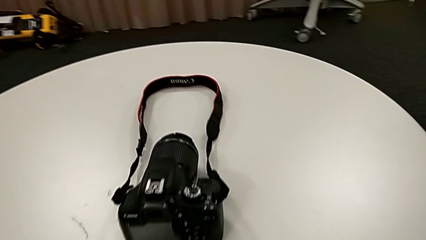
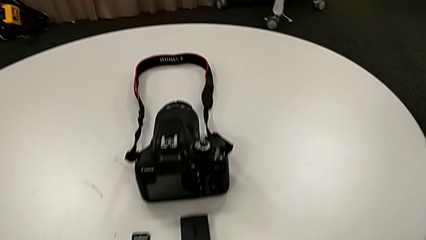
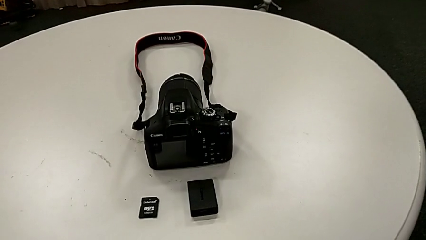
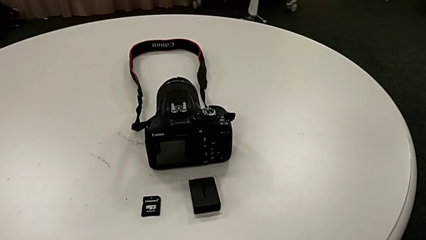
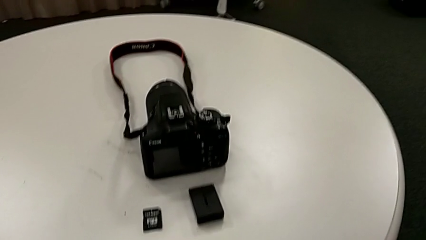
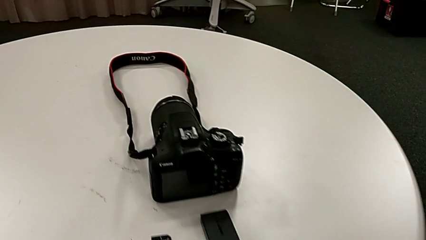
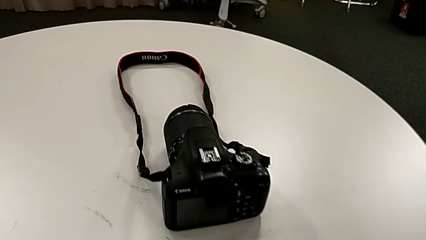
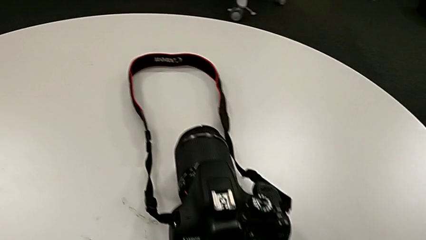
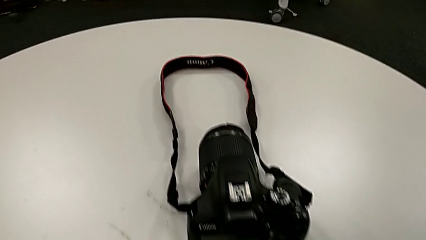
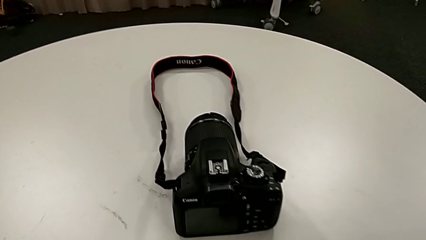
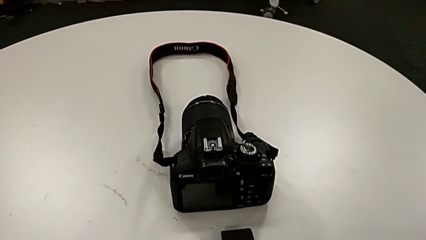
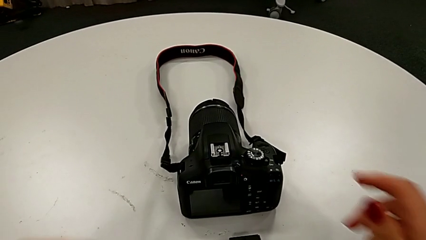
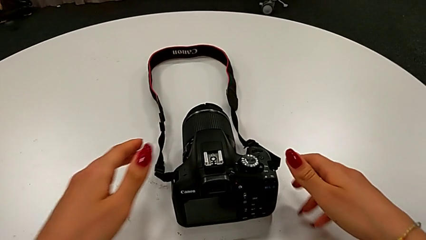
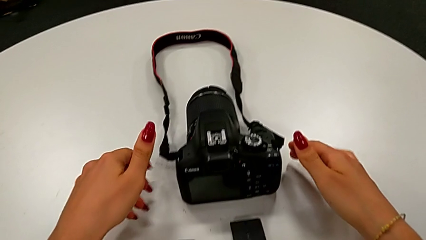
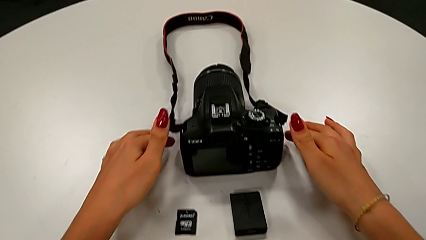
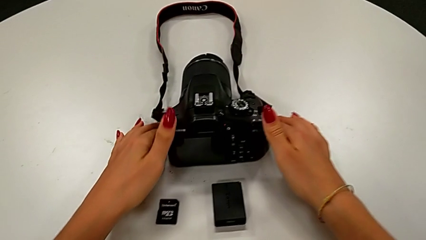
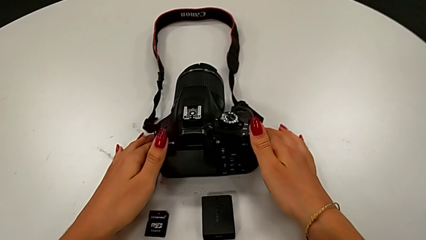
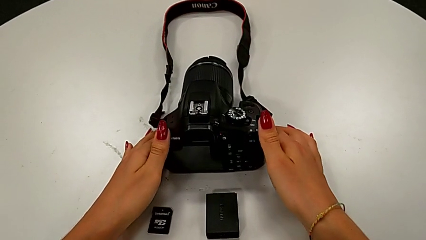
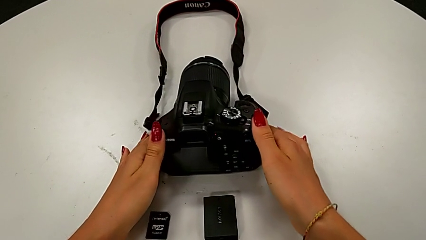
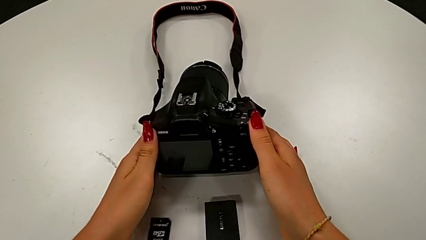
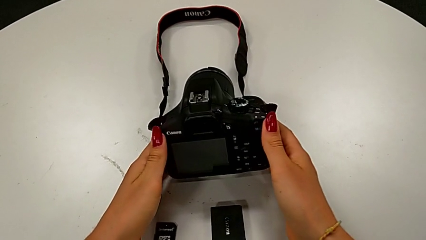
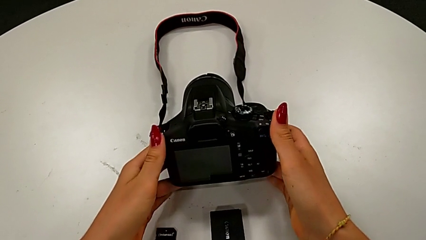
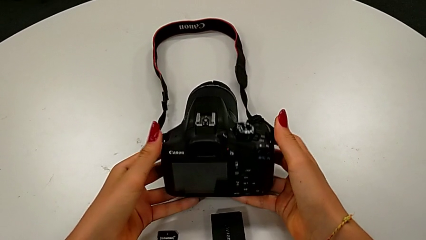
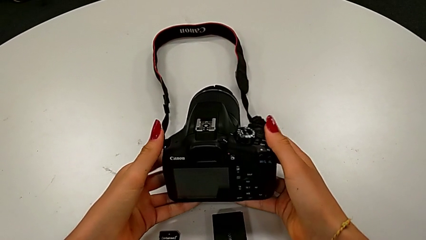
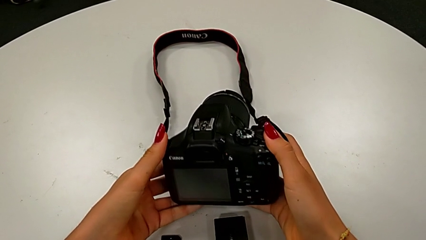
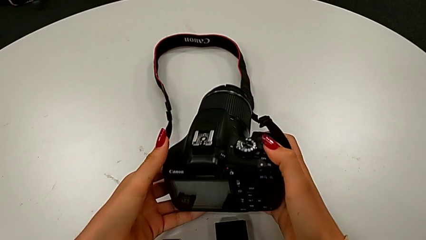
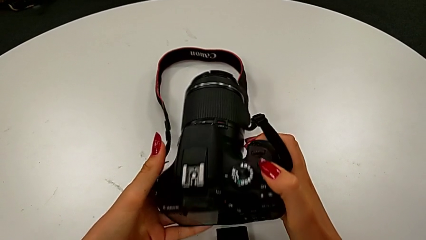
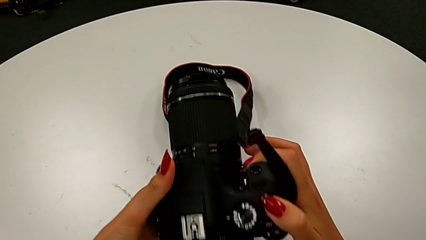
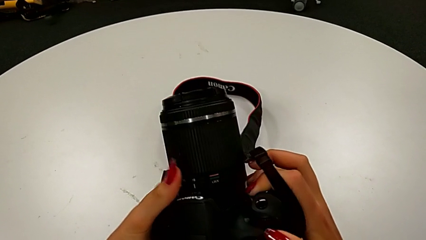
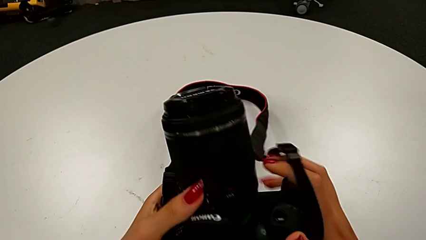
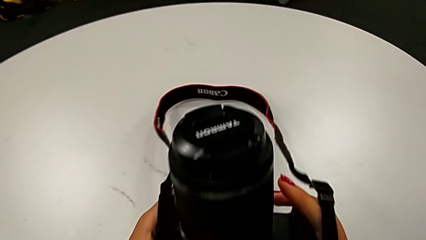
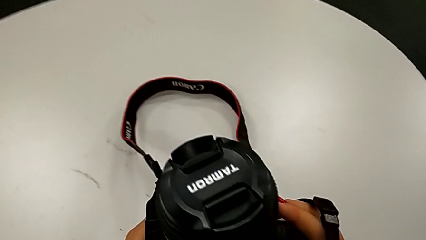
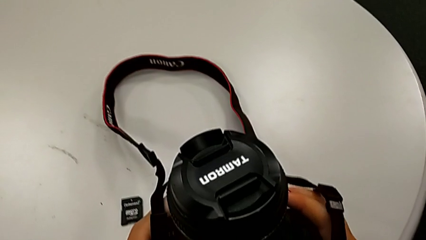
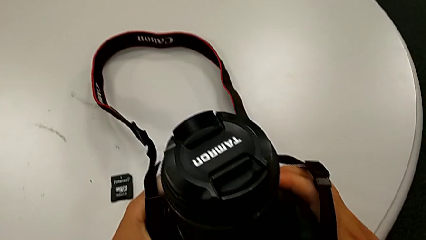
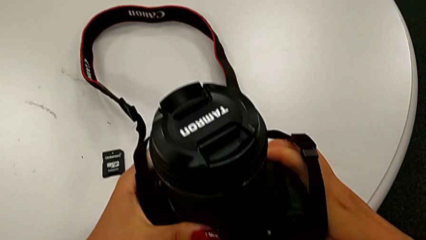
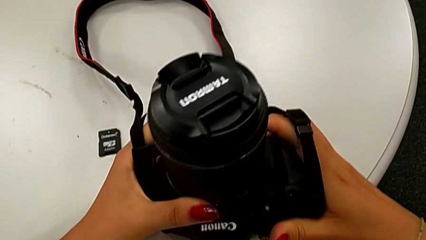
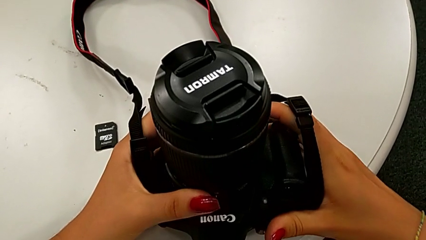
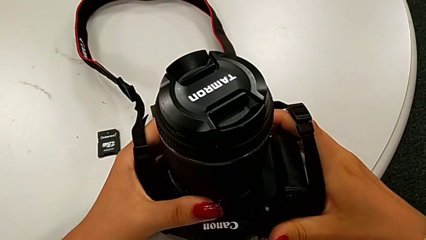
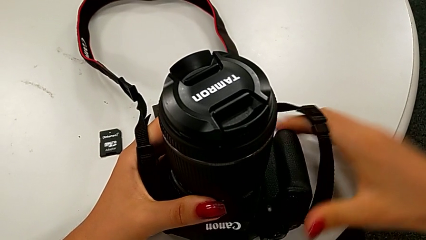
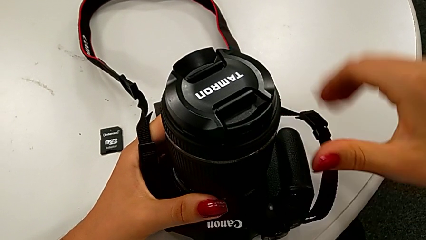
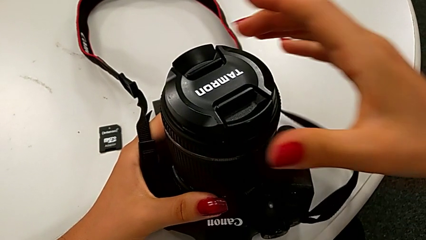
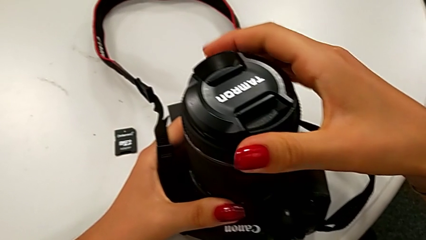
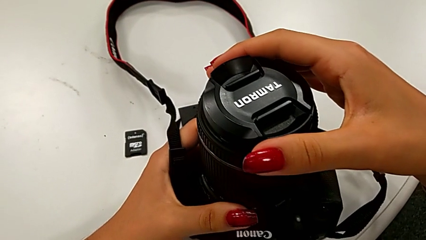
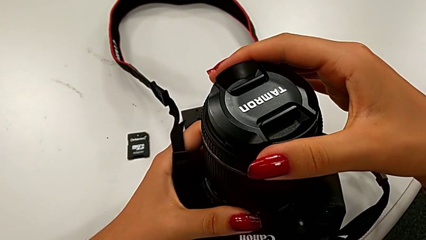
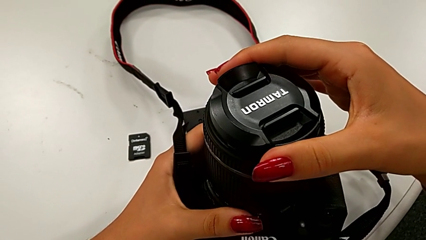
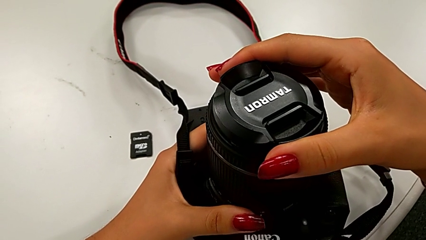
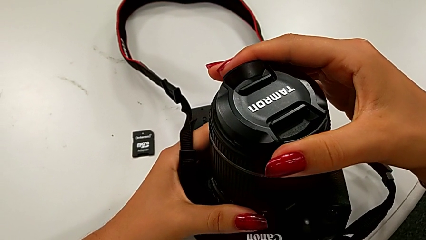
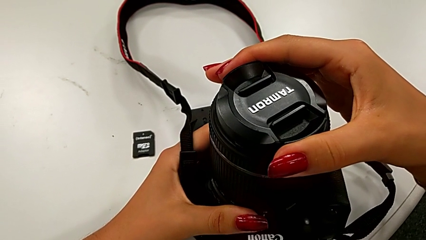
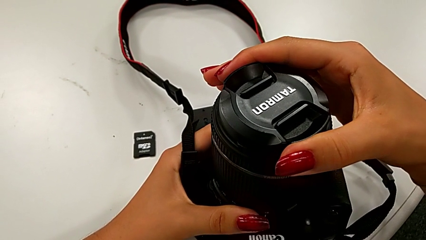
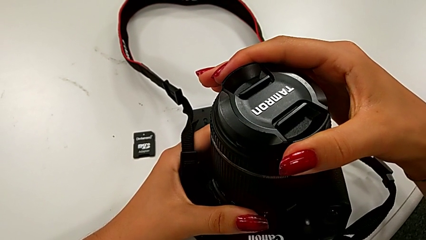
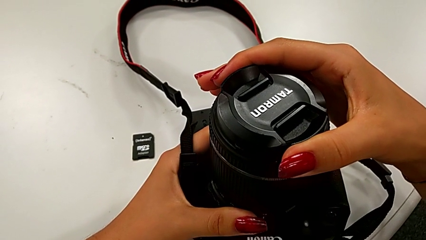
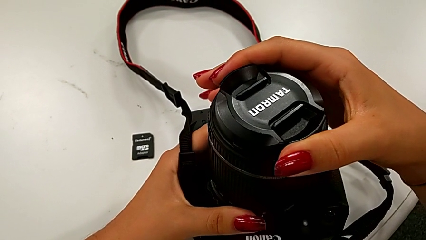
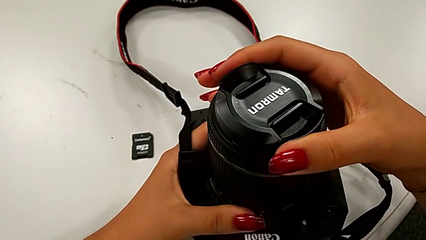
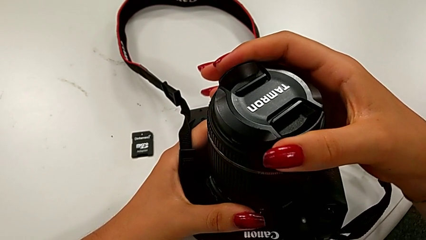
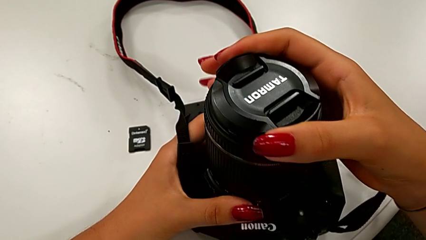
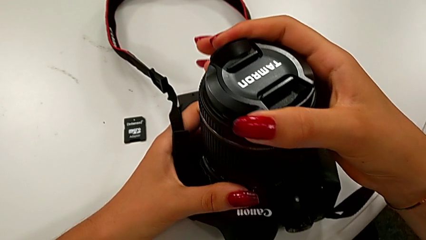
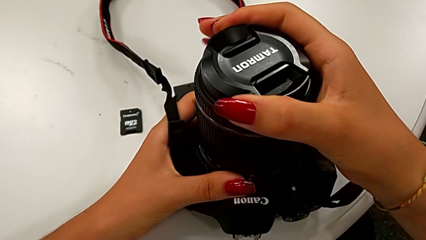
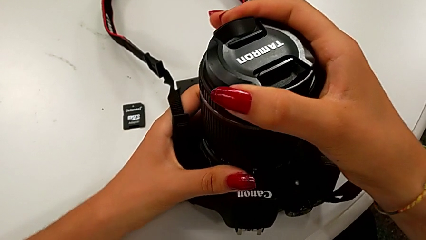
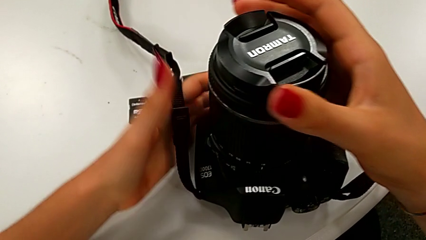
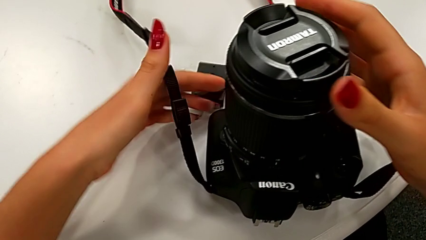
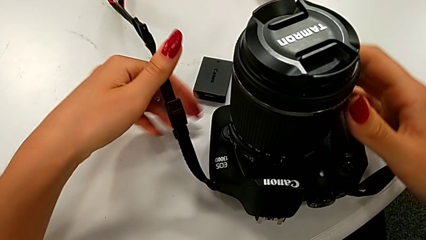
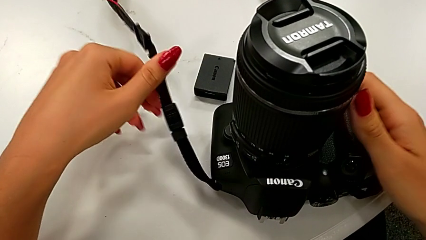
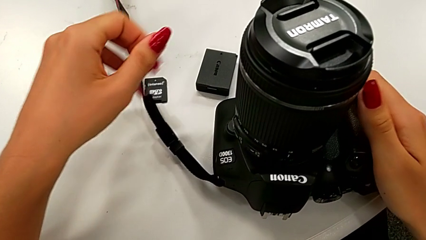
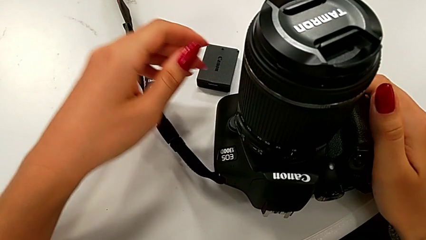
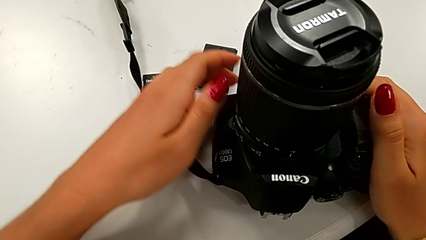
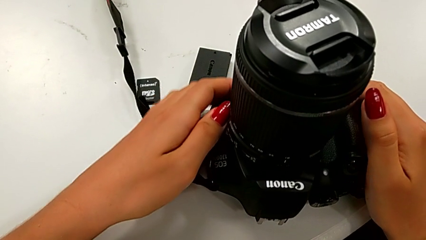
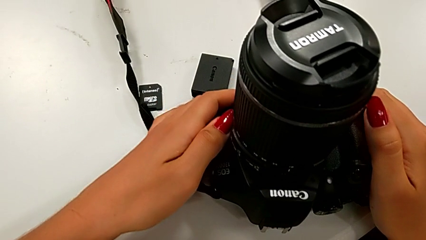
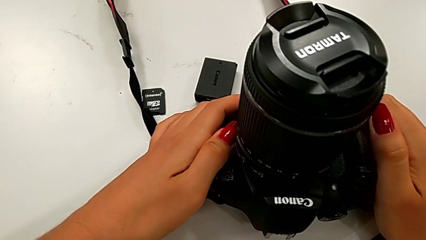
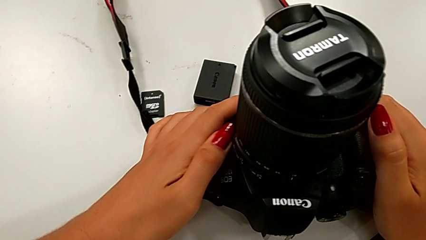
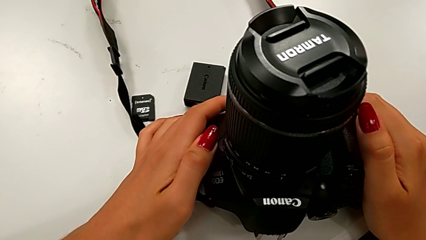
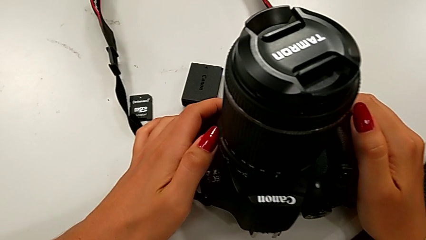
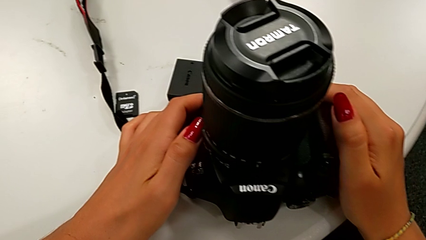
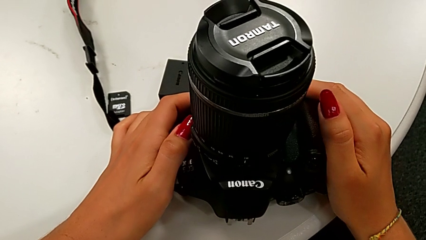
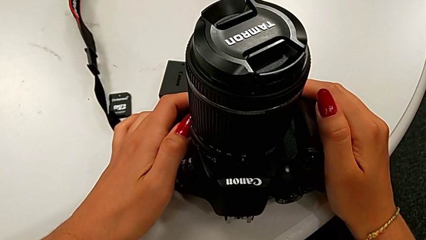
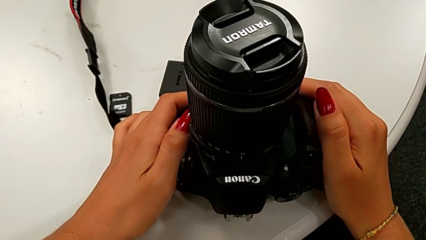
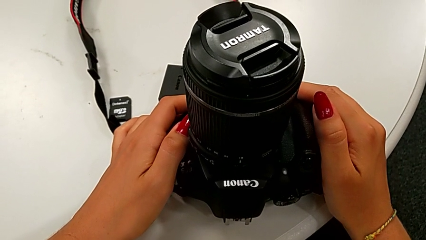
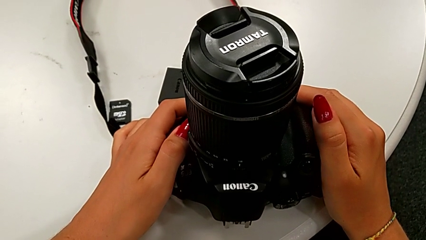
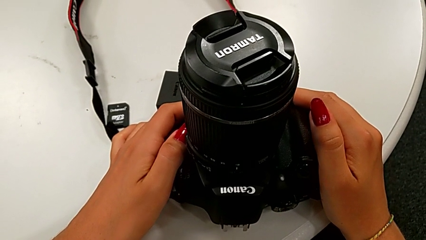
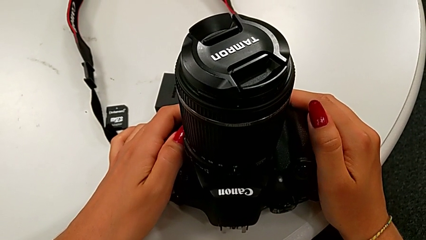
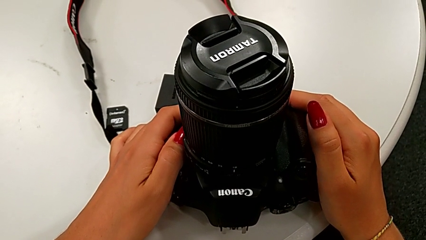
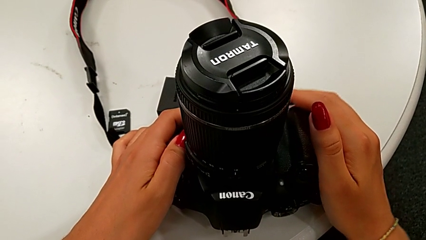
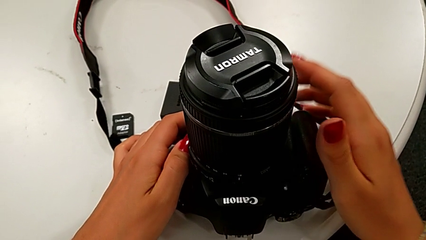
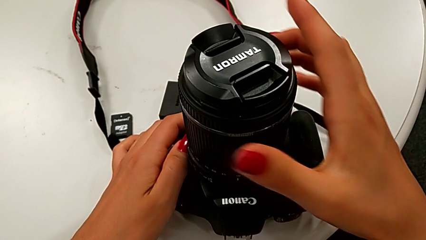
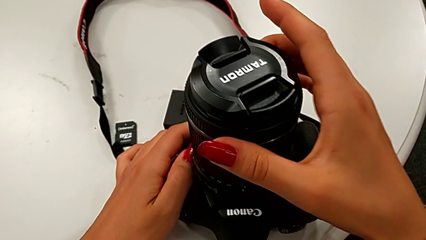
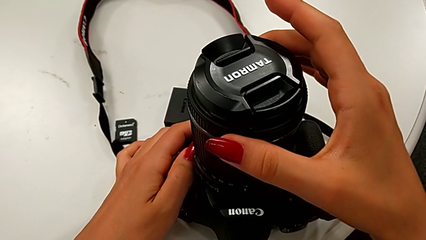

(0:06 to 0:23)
The camera wearer is detaching the lens from the DSLR camera. They grab the DSLR, inspect it, rotate the lens cover and hold the DSLR.
